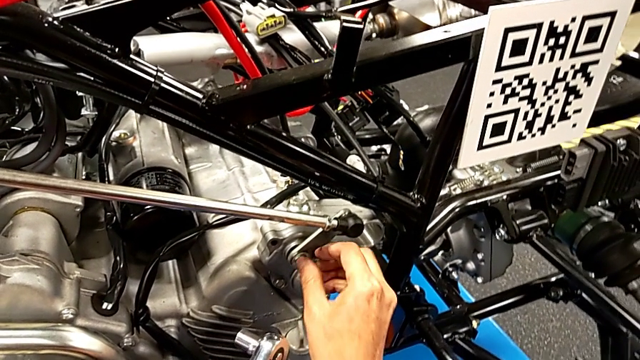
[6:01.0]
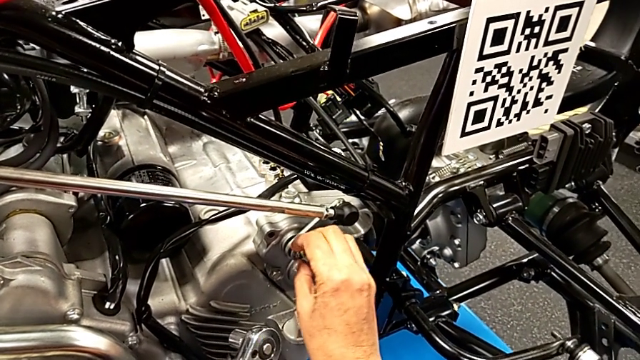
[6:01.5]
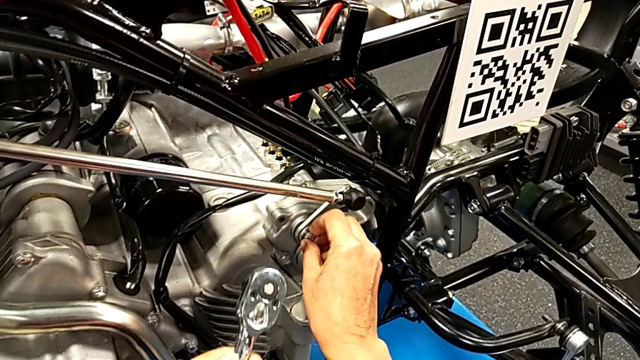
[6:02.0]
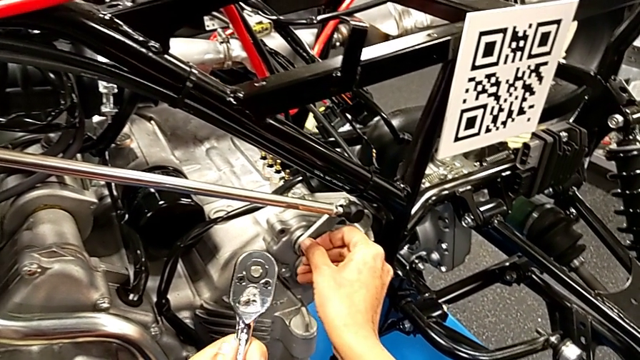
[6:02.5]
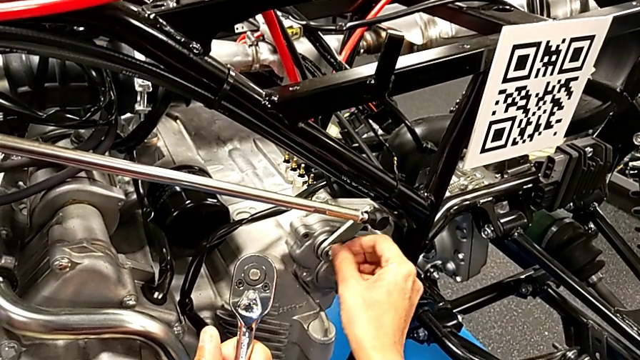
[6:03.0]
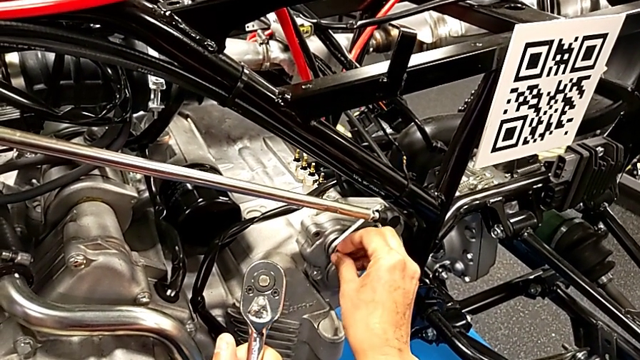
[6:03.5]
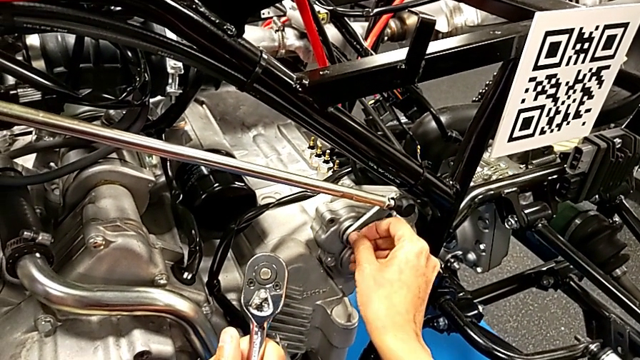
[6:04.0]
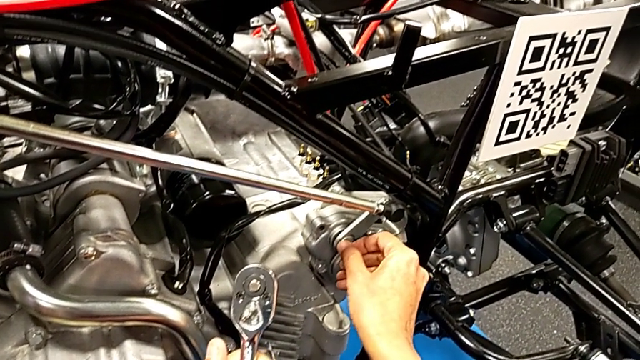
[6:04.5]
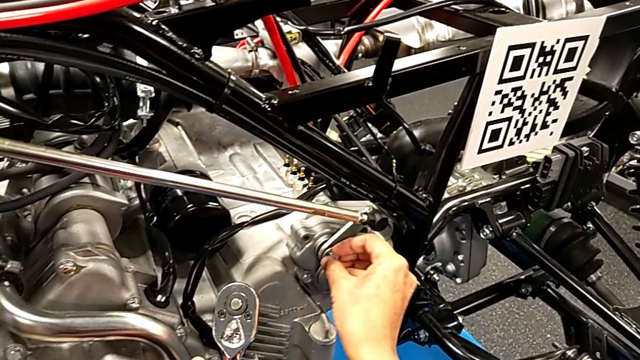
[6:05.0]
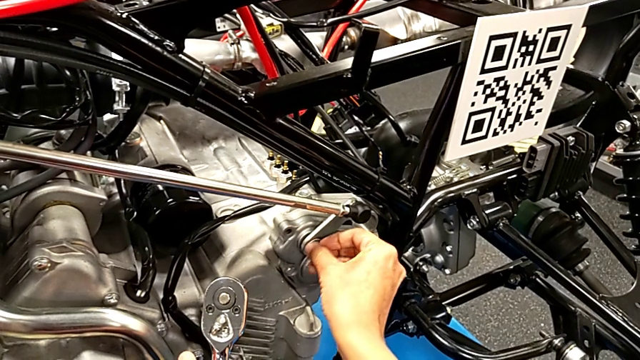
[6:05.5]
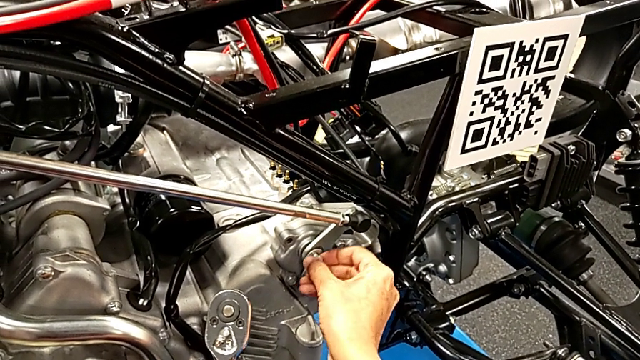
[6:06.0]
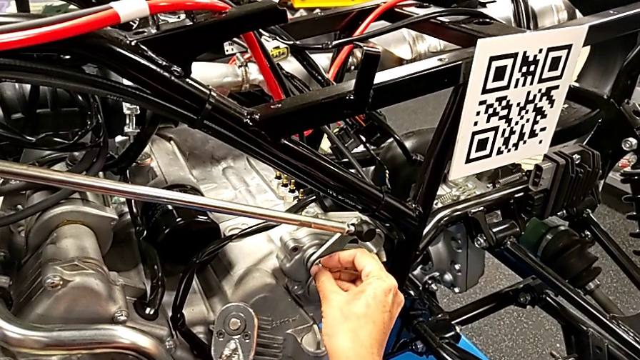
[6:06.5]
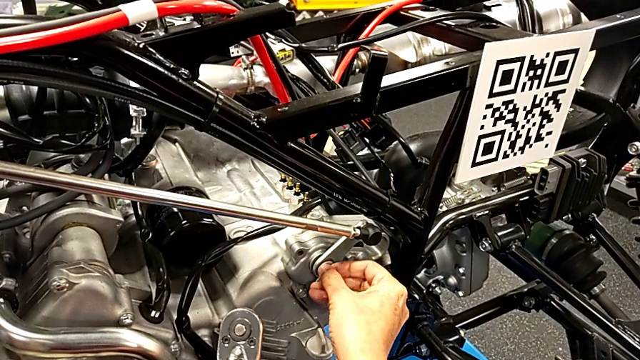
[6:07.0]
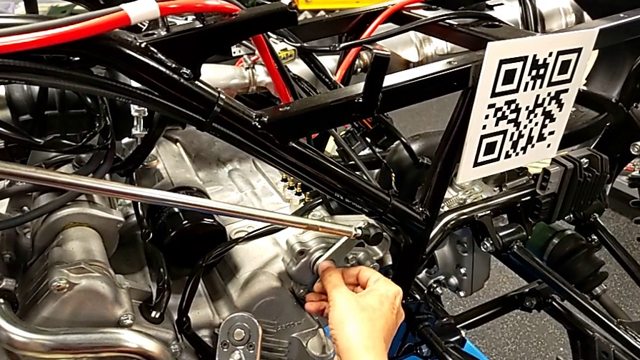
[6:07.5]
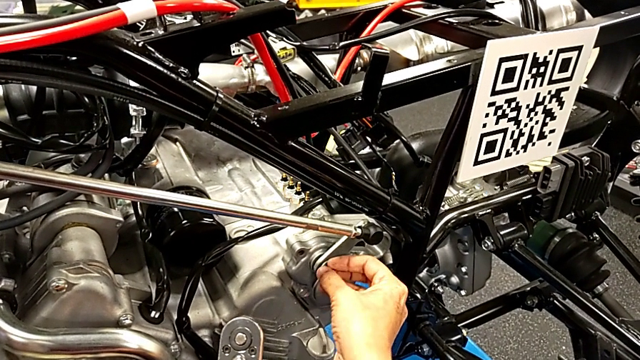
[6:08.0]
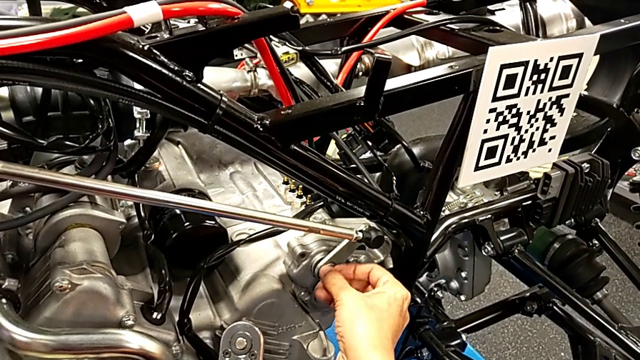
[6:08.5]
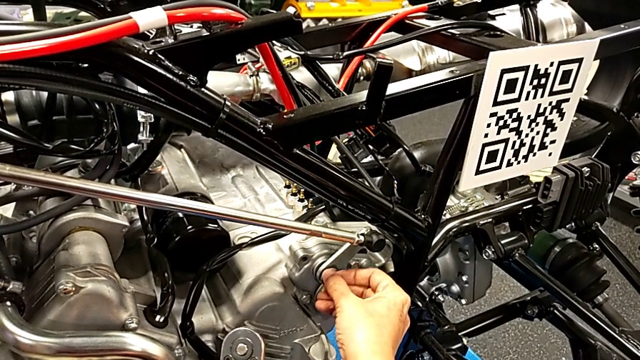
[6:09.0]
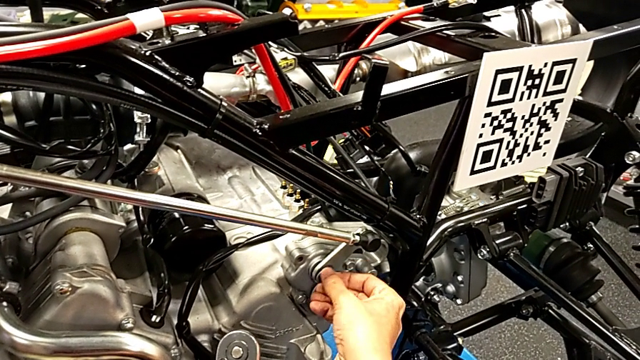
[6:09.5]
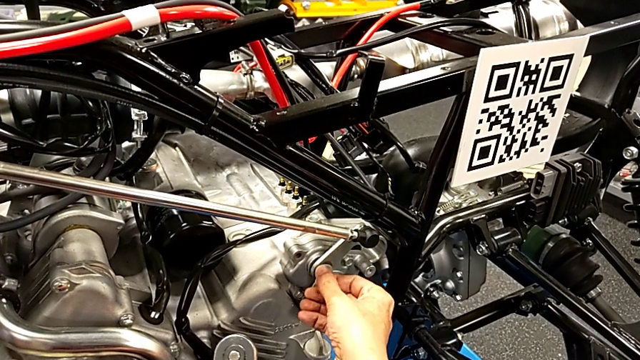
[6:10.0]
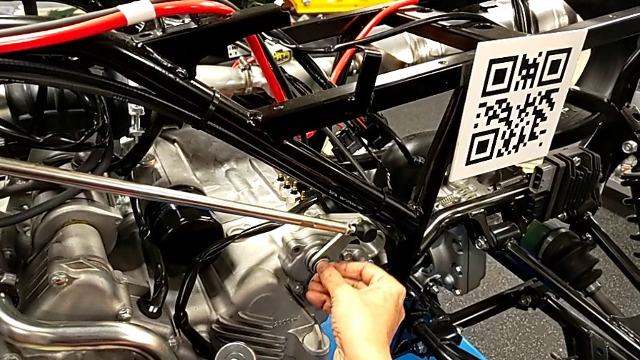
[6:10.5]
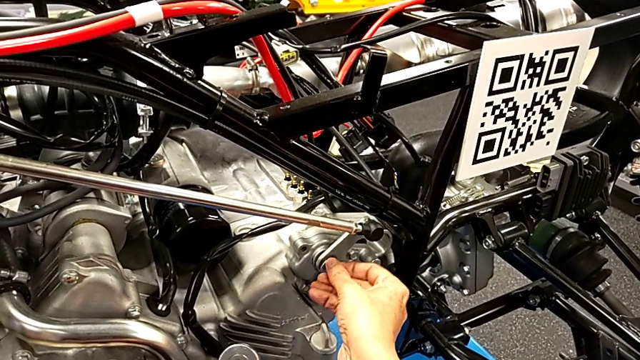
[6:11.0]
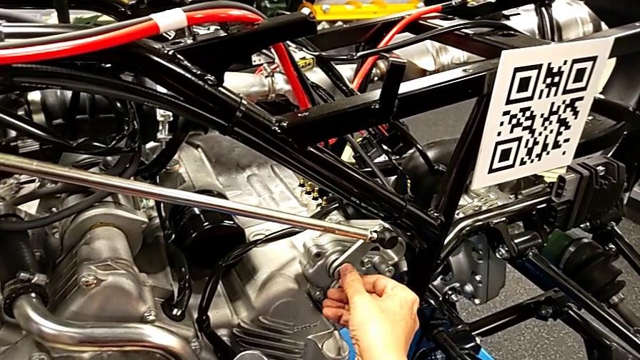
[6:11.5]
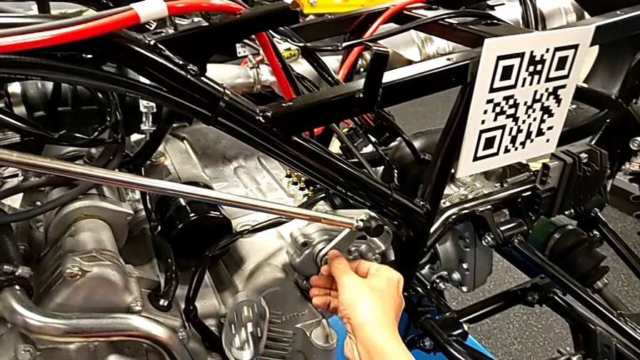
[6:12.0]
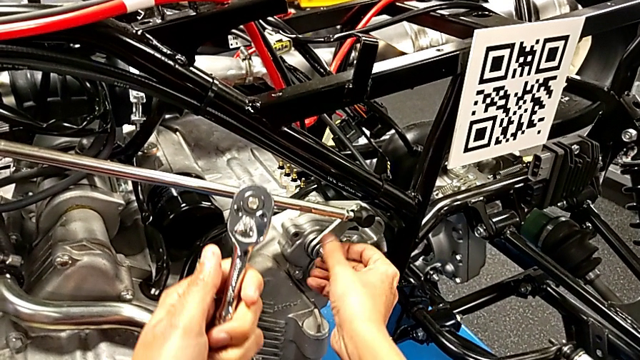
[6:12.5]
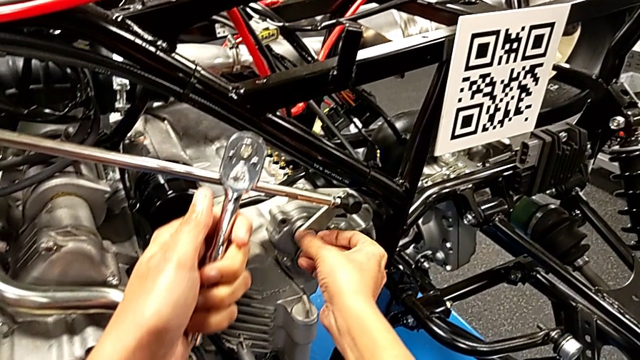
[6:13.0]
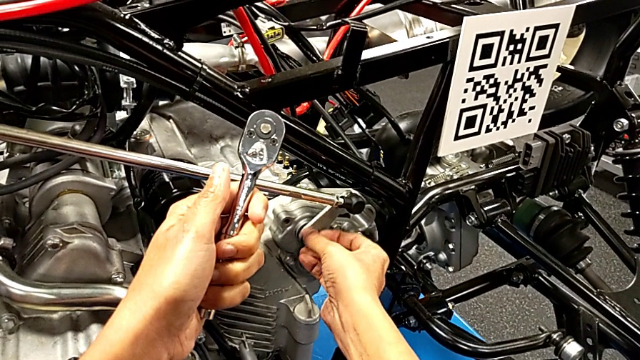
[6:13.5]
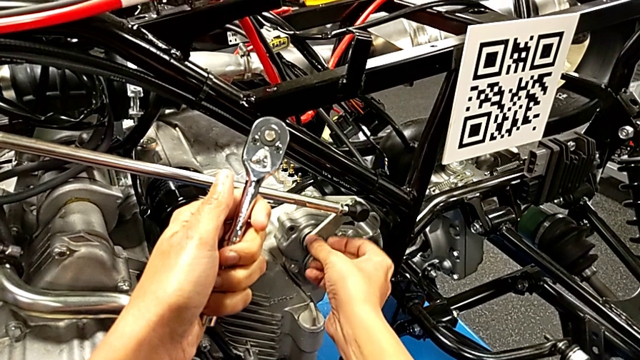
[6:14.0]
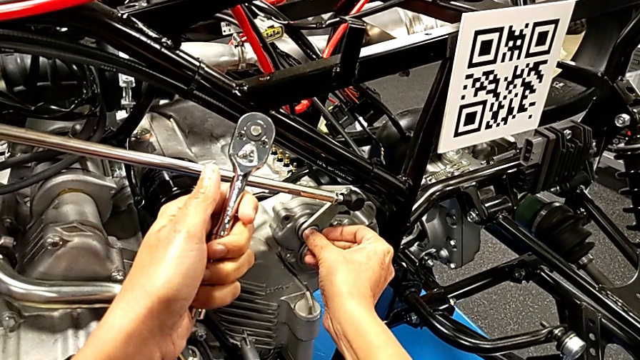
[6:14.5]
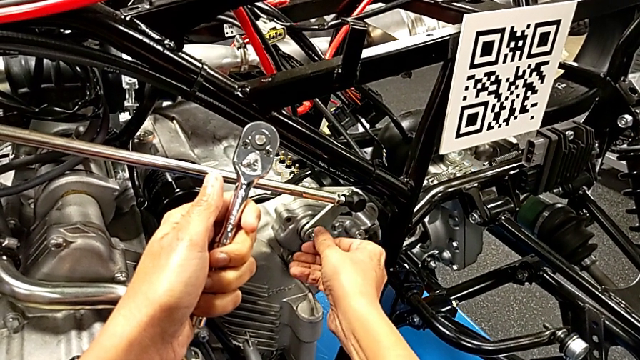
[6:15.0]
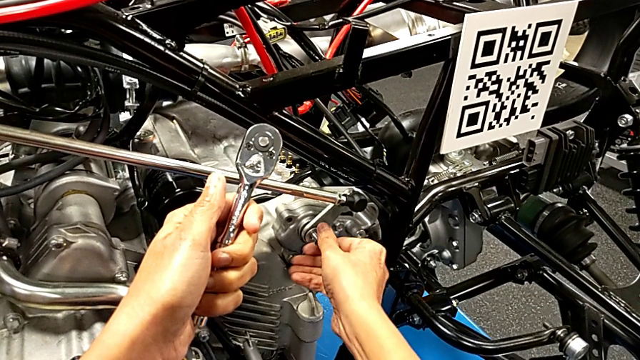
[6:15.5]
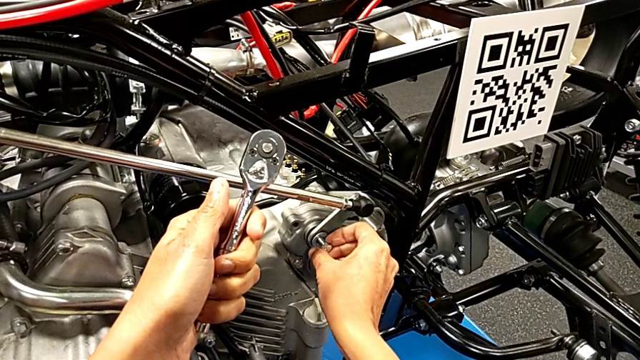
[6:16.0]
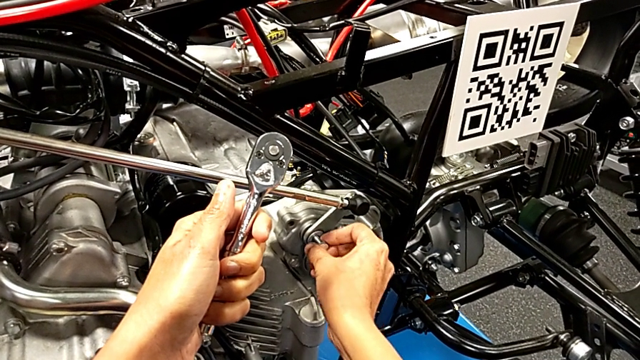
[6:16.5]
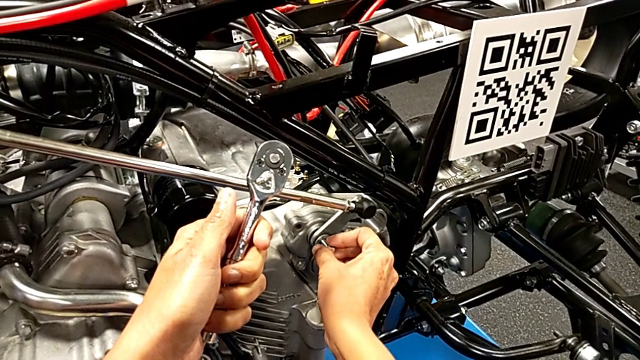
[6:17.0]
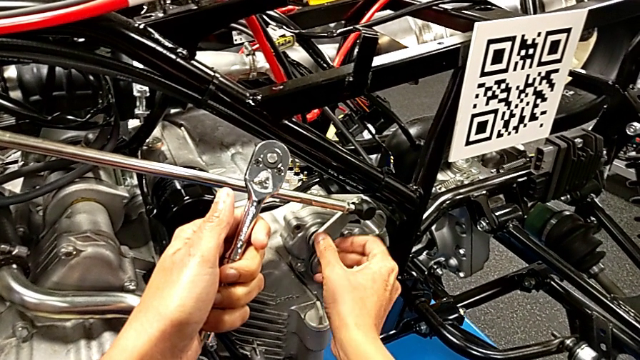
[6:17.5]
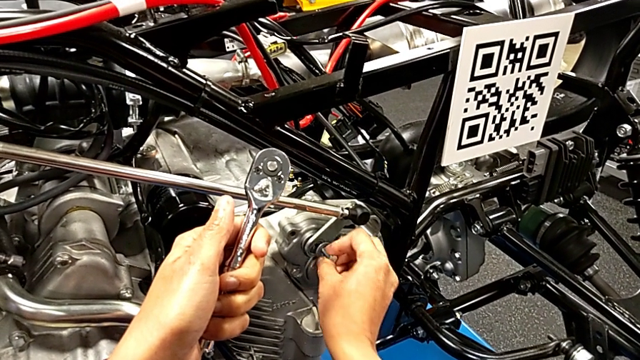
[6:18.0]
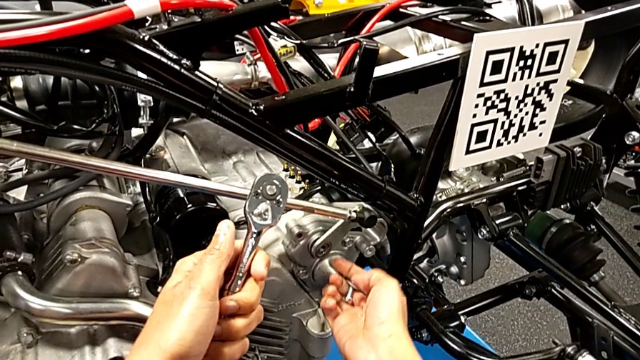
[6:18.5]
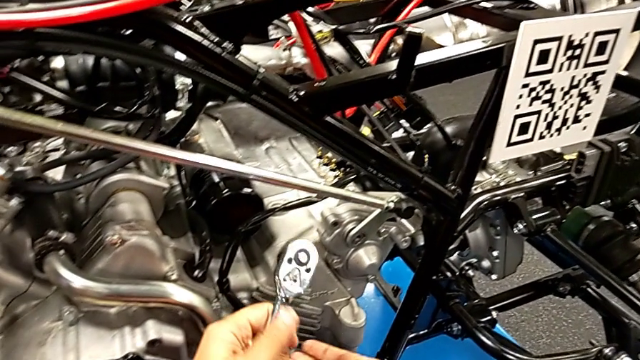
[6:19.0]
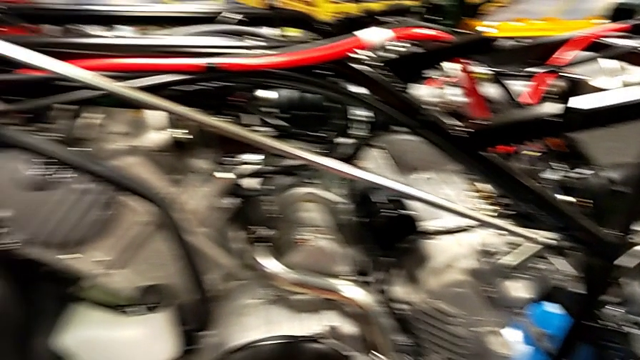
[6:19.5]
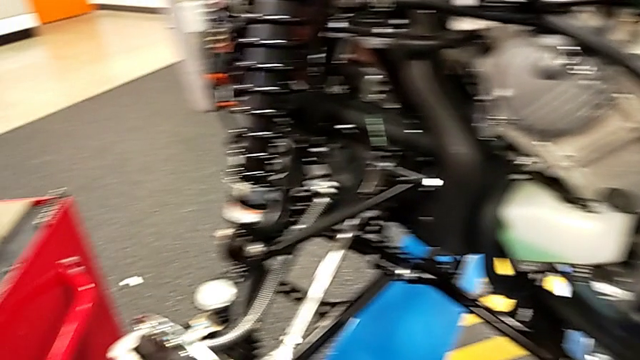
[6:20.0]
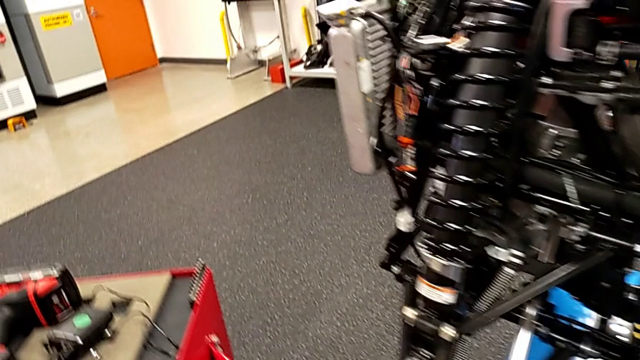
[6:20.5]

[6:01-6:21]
The camera wearer is unscrewing the washer using the ratchet. They keep unscrewing the bolt with the left hand, withdraw it with the right hand and place the ratchet.

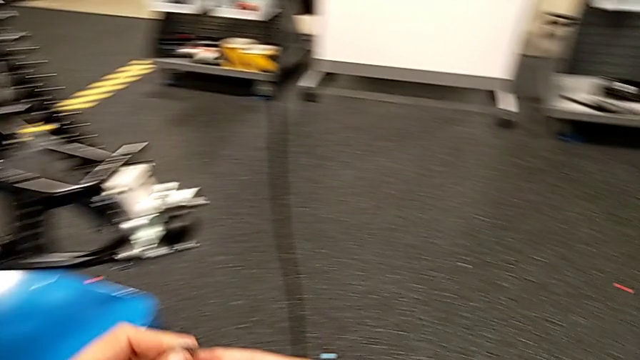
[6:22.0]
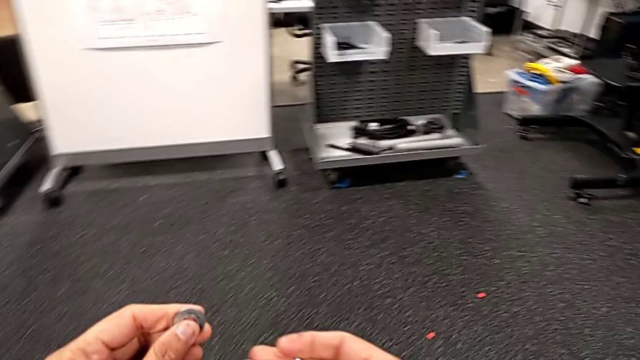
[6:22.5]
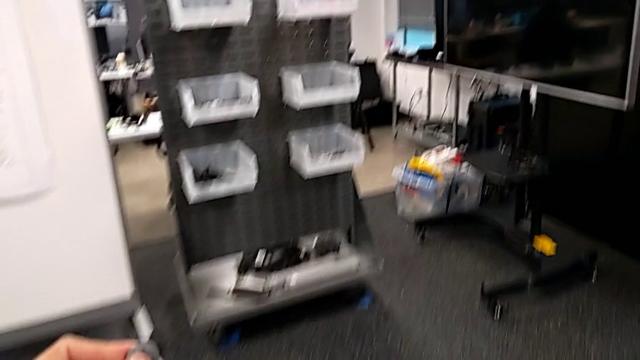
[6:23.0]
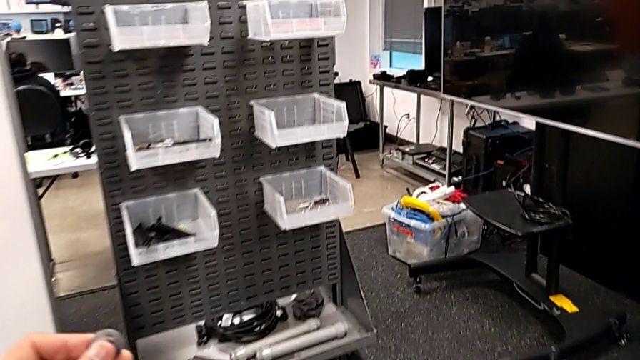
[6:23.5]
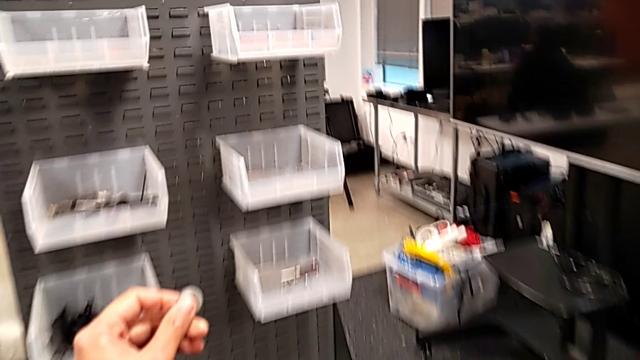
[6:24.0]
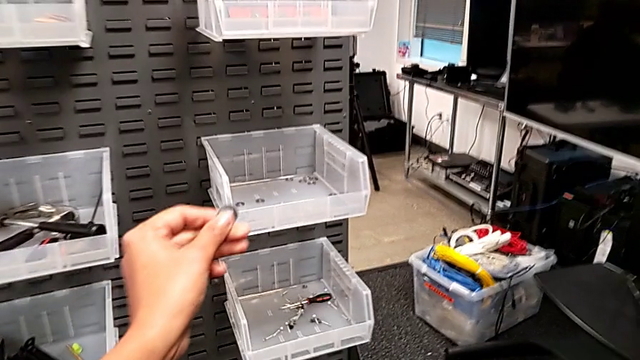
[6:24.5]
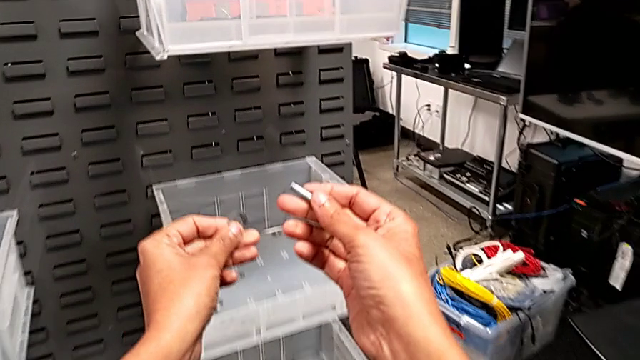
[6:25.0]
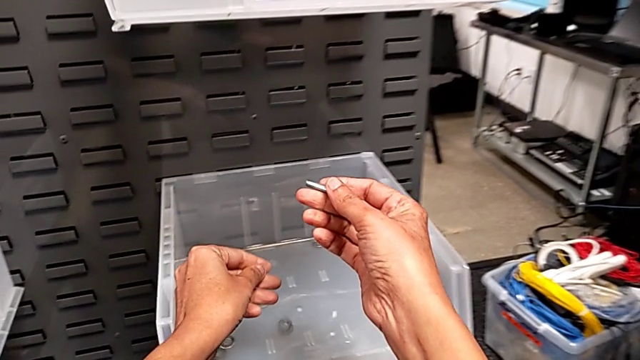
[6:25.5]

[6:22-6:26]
The camera wearer is putting the washer and bolt back. They place the washer with the left hand.
